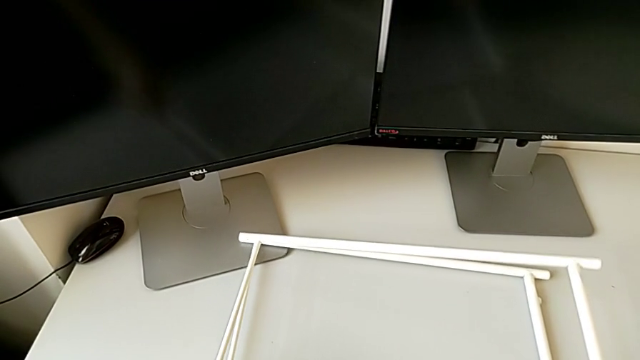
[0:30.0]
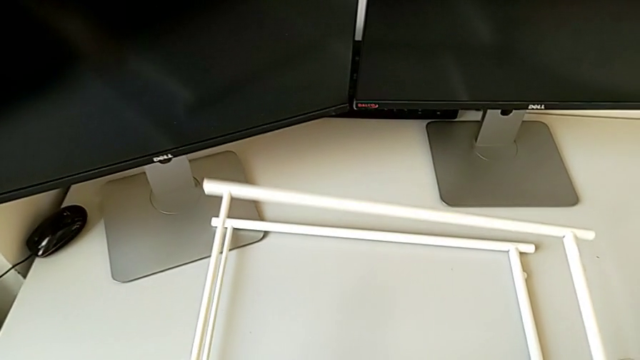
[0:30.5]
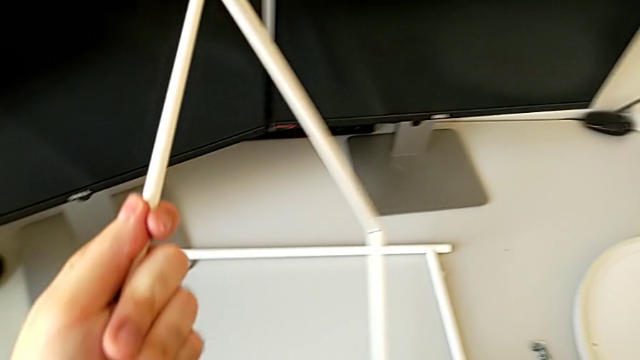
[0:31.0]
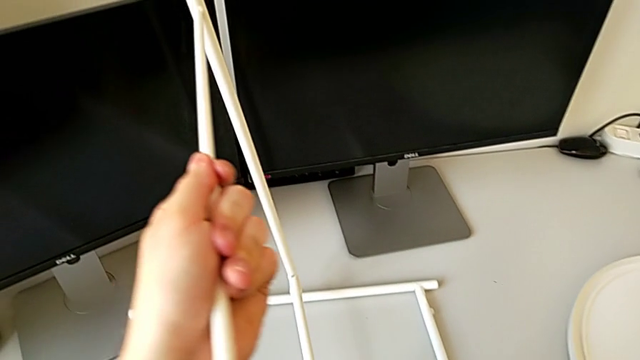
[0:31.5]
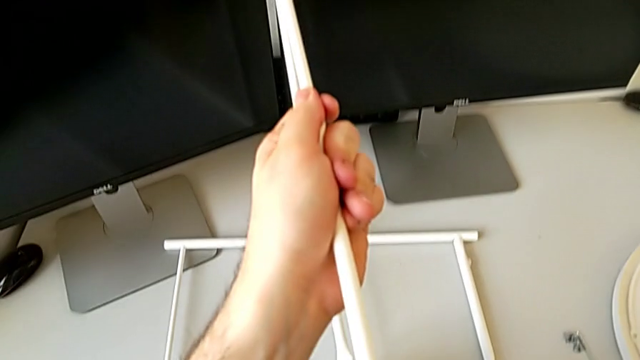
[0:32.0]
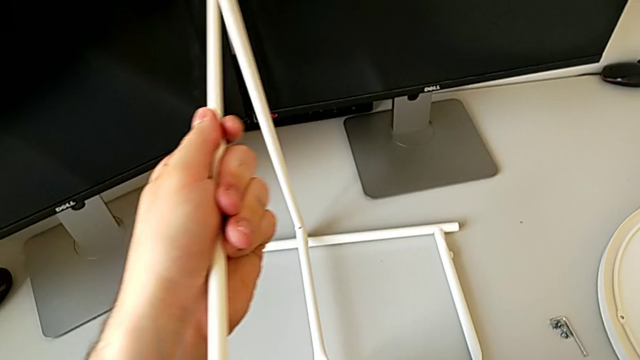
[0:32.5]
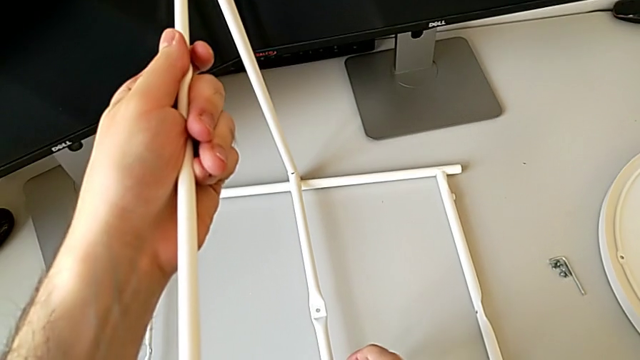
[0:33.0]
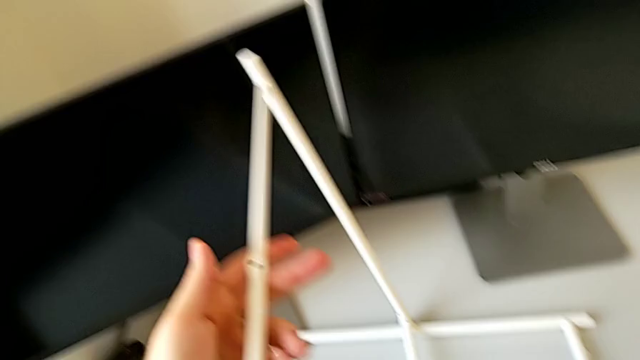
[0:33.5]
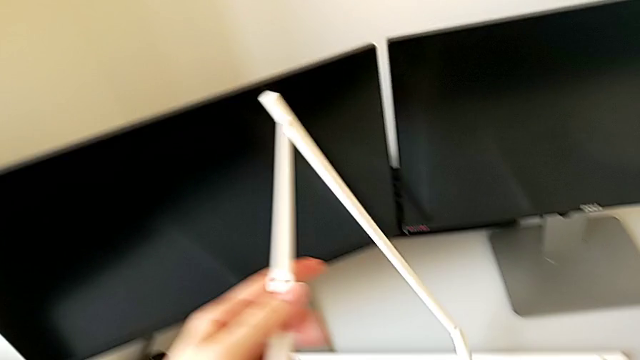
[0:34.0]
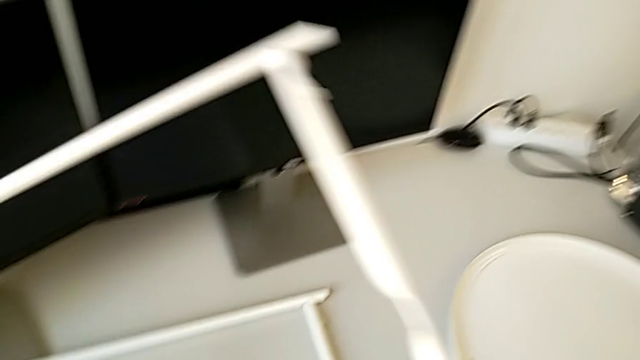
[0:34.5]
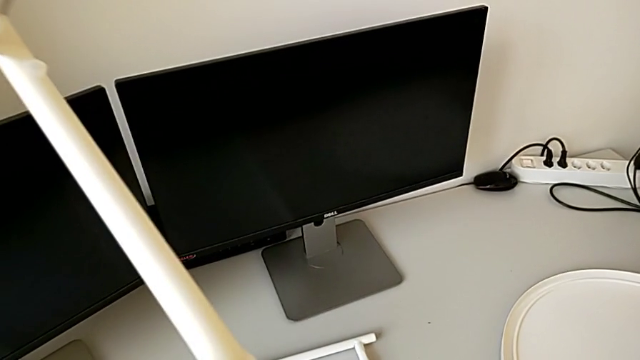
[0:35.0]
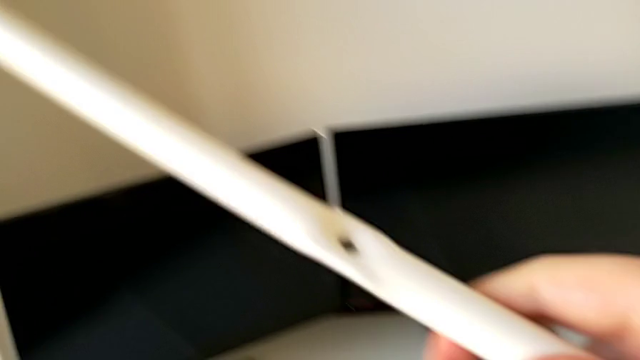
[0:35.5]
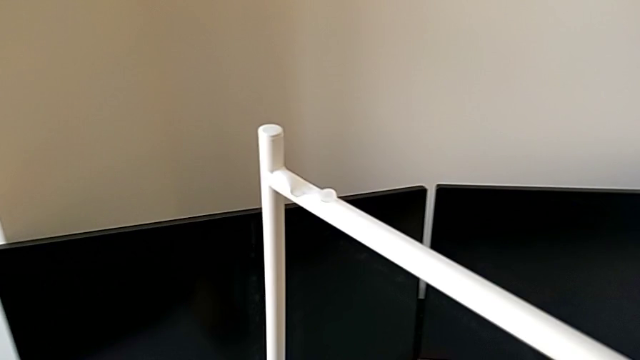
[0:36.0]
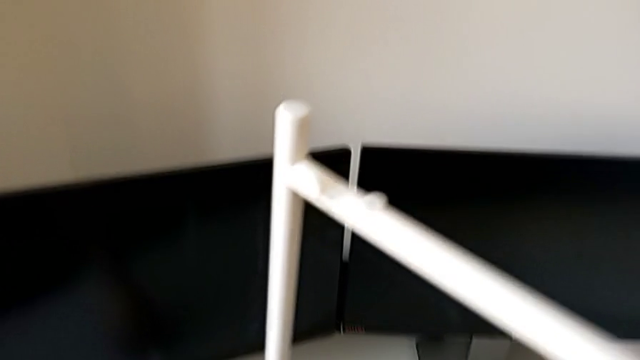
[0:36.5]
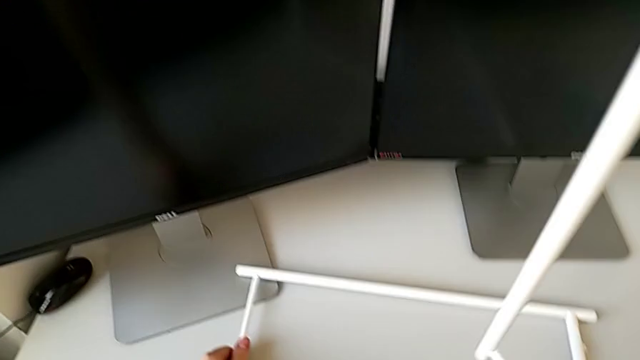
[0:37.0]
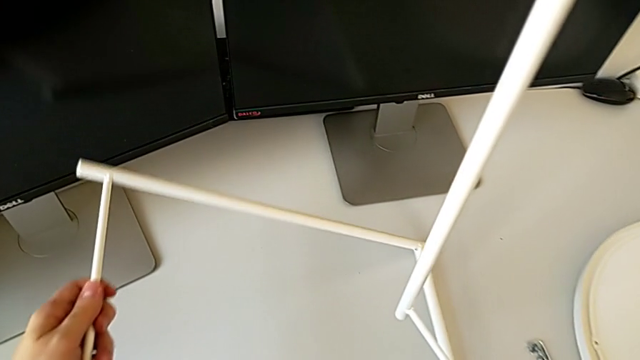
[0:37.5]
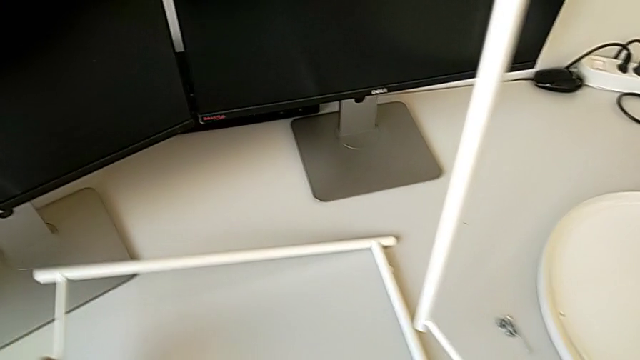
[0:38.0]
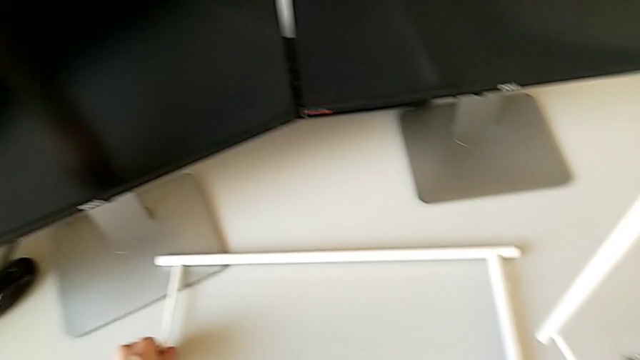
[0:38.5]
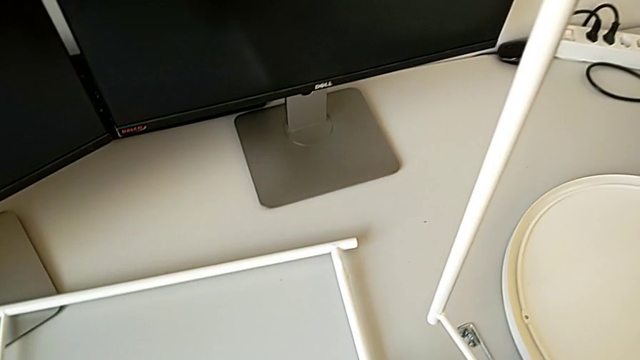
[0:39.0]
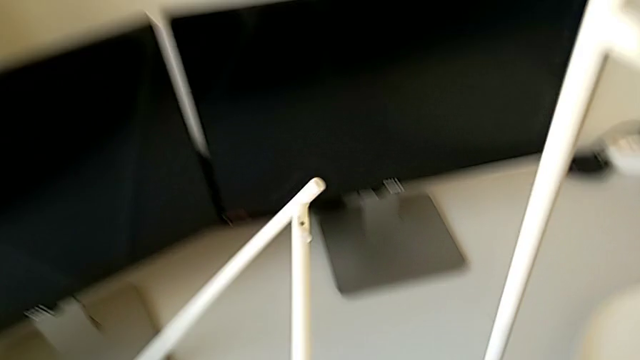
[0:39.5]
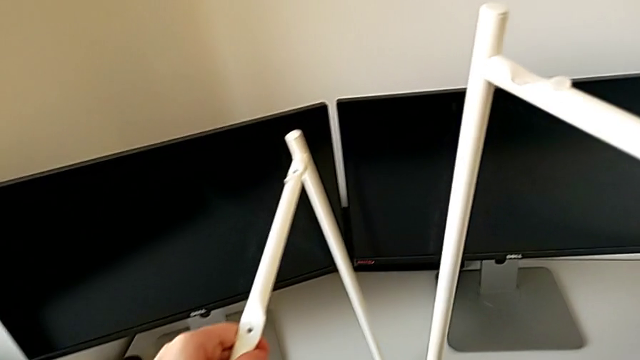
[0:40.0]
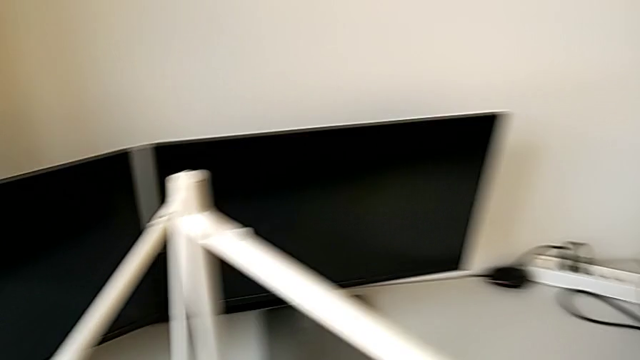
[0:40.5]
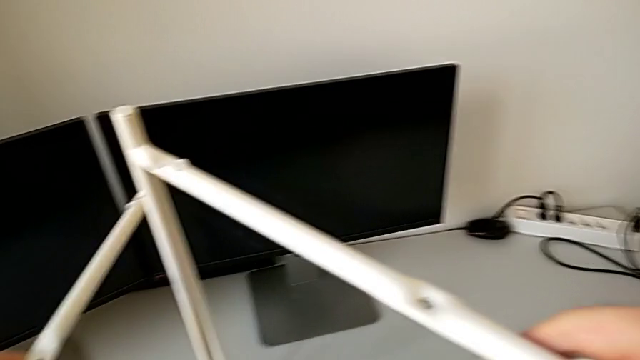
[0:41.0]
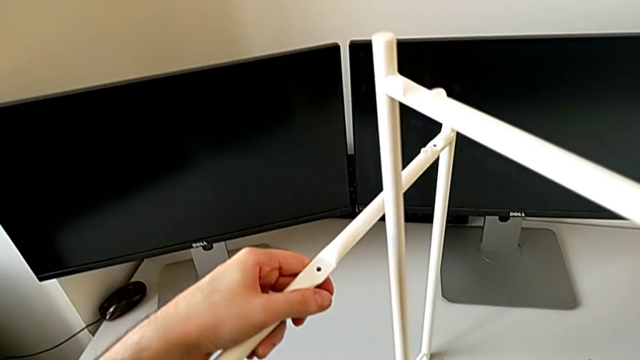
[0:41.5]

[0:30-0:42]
The camera wearer is assembling the table legs. They stand the first leg, flip it, grab the second leg, lift it and place the leg.

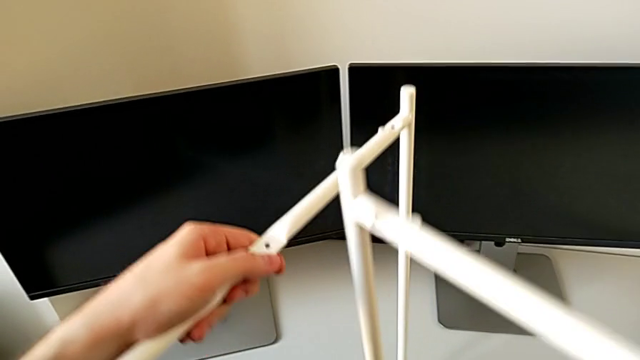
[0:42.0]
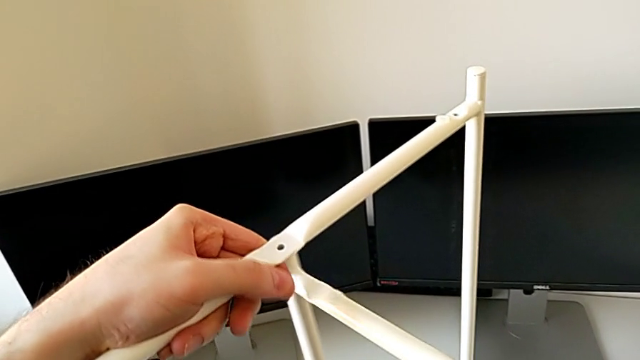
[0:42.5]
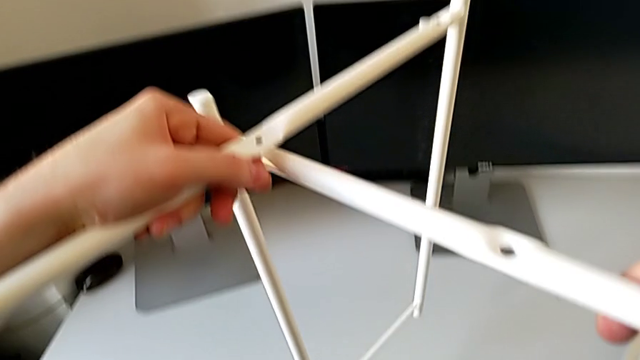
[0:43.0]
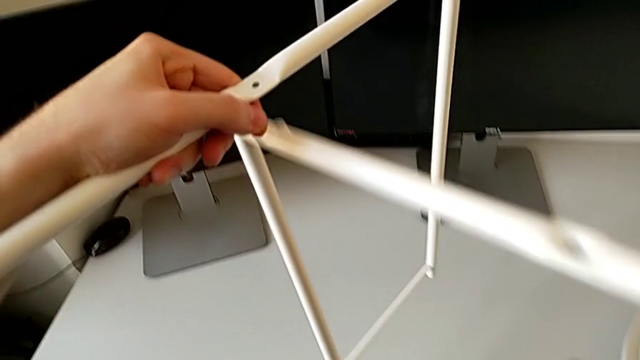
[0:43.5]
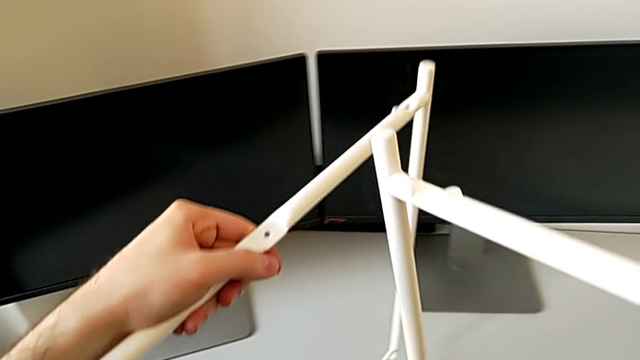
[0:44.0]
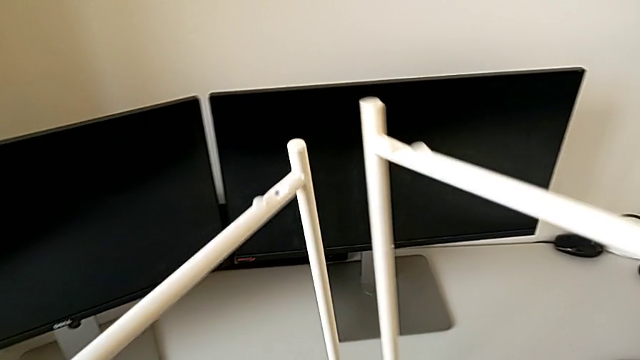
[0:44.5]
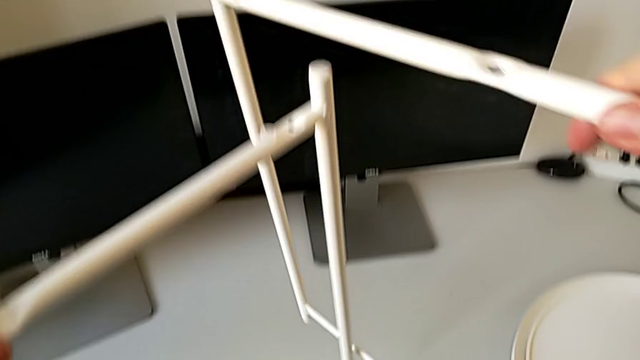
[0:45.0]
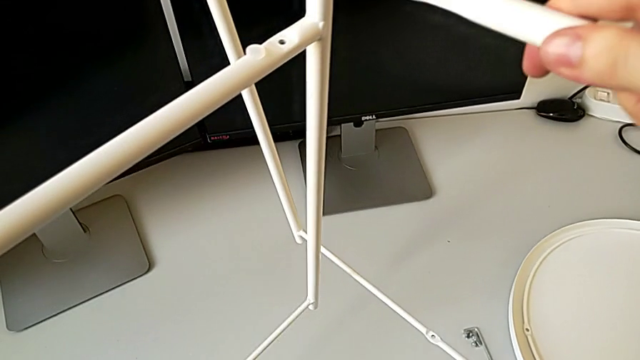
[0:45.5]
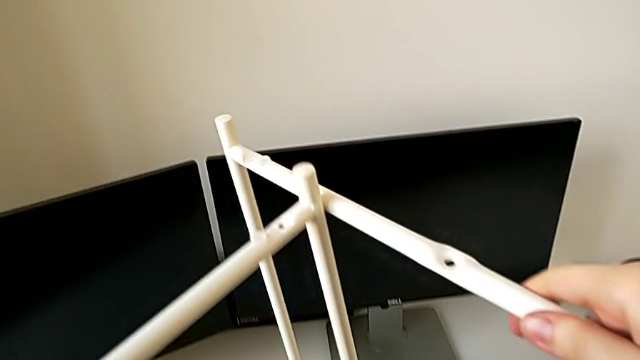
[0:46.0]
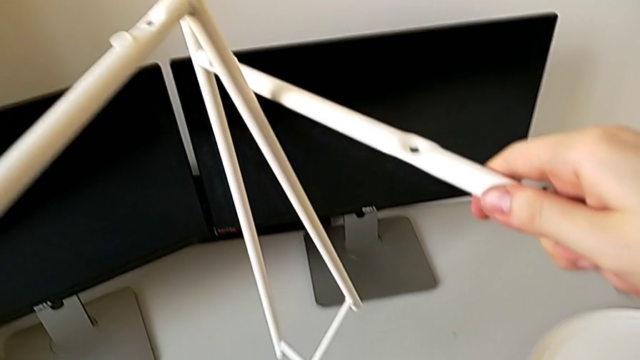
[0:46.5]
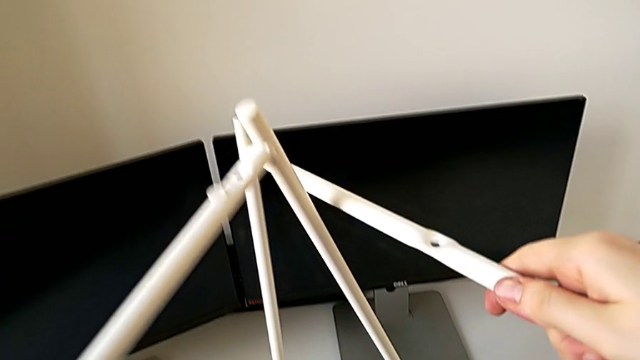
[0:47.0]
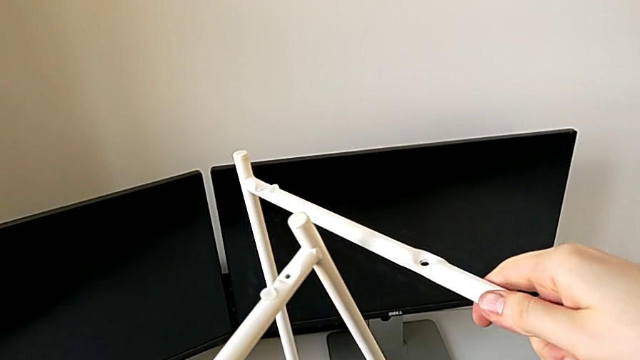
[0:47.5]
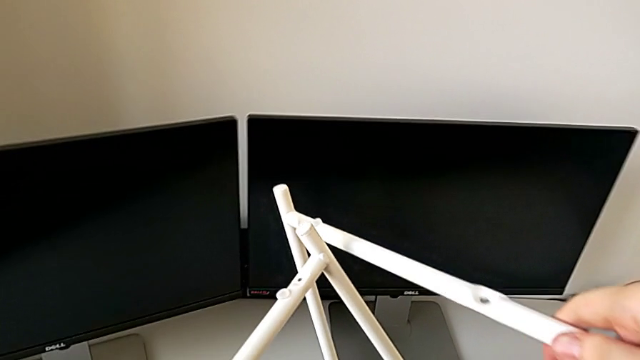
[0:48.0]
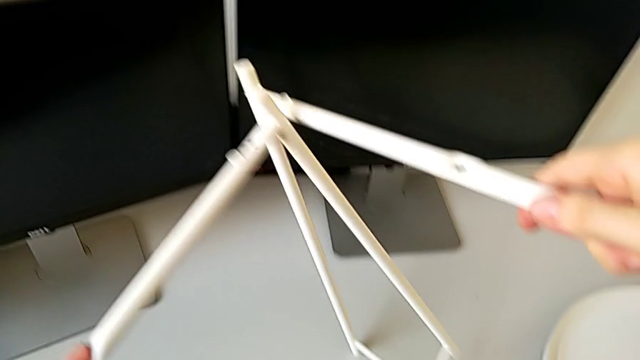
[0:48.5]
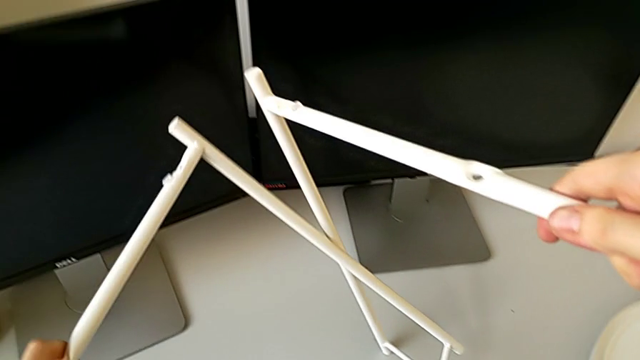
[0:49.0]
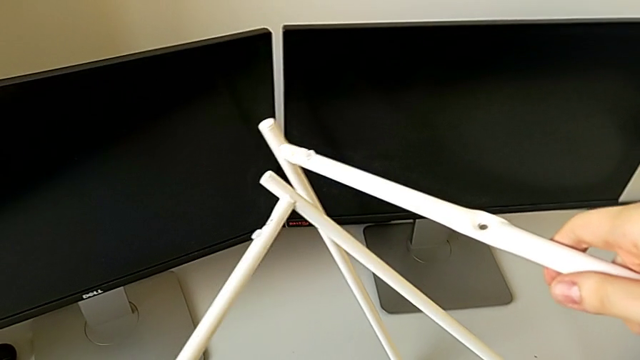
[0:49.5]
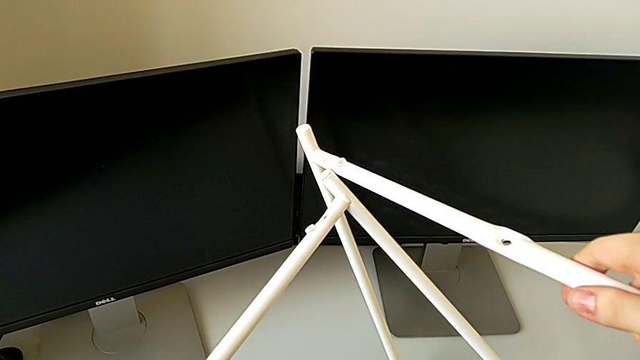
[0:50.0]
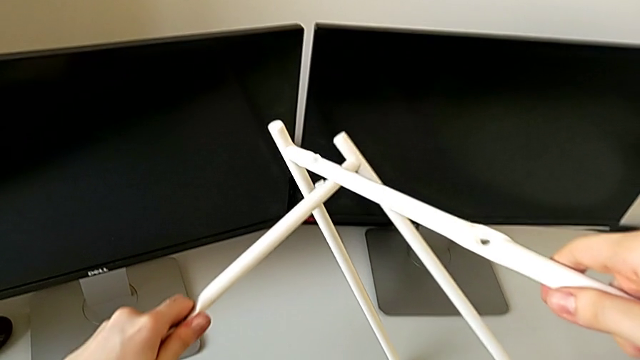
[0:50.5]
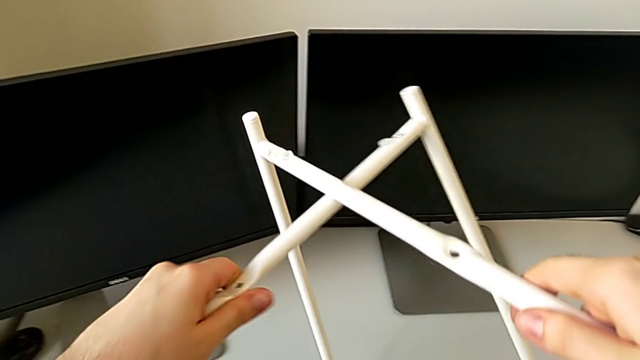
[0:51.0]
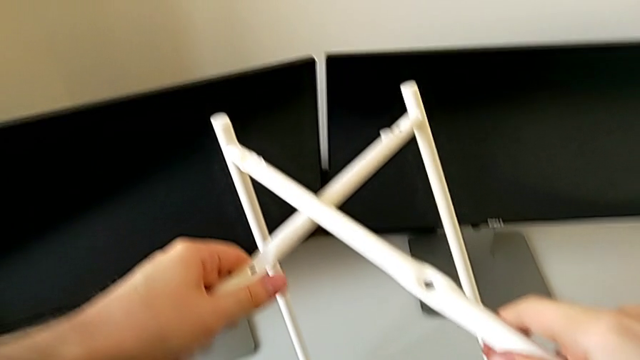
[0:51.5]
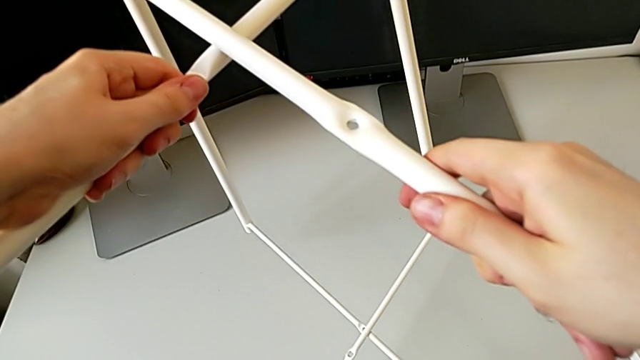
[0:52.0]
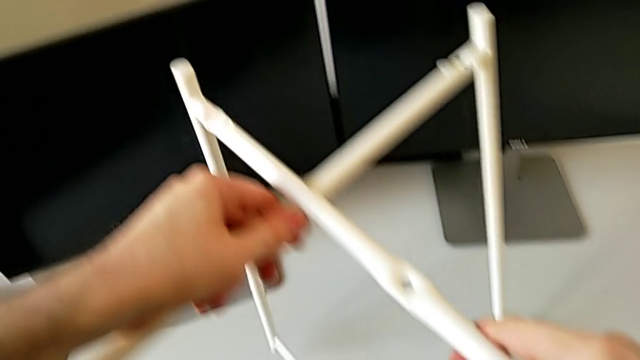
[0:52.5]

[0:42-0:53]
The camera wearer is assembling the table legs. They screw the leg.
